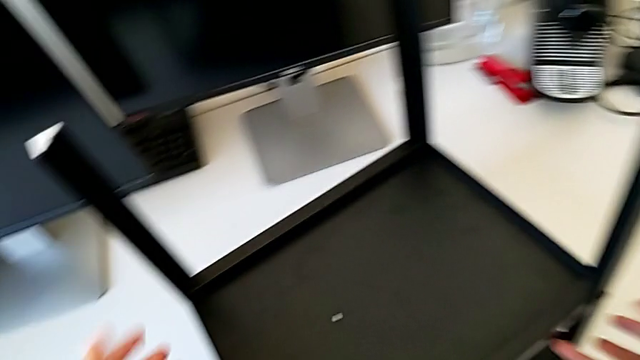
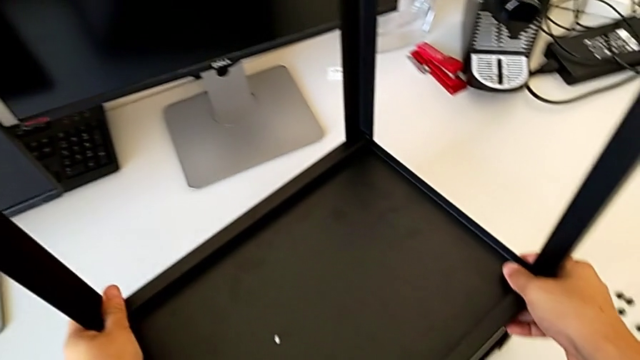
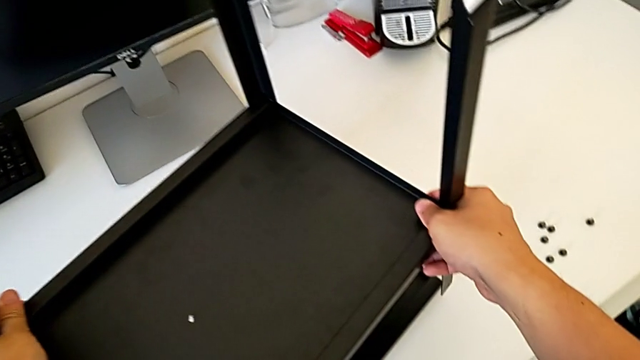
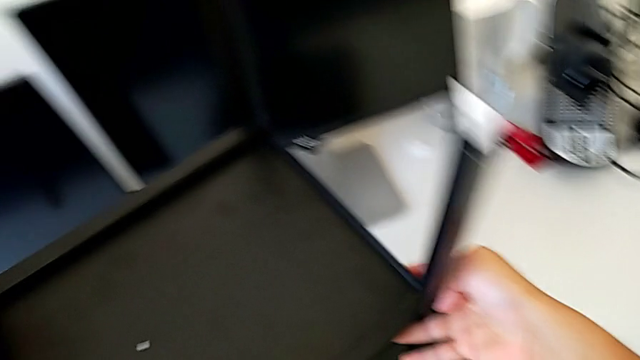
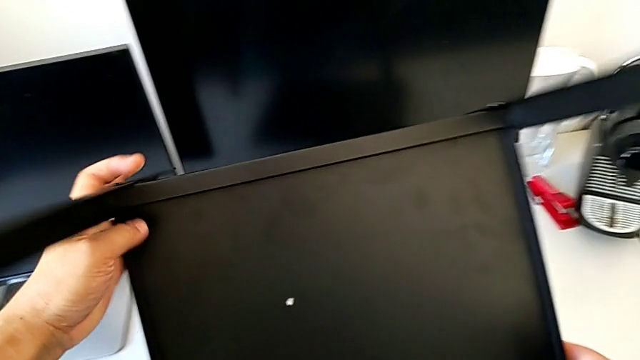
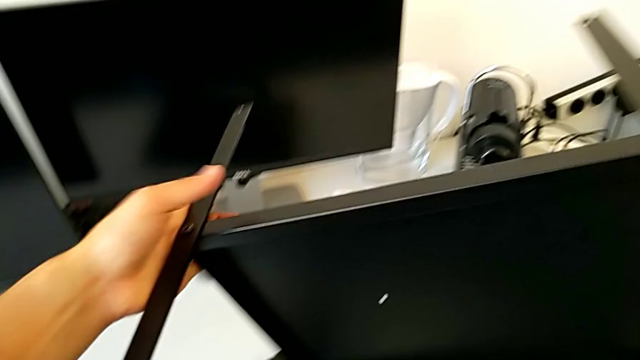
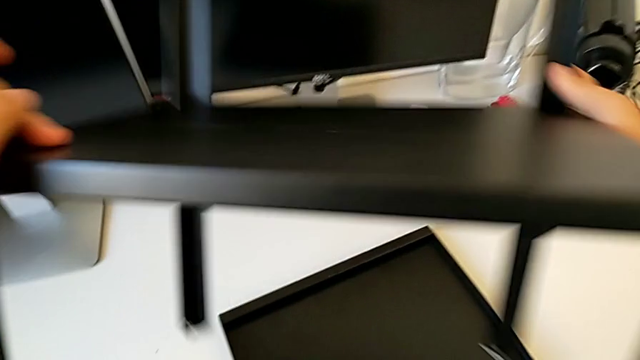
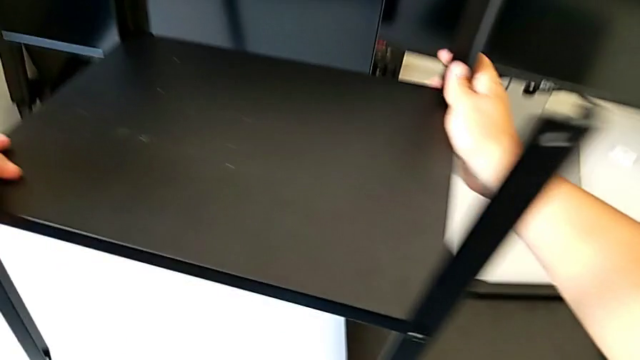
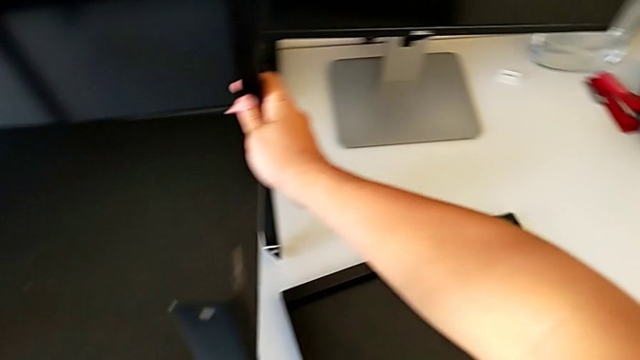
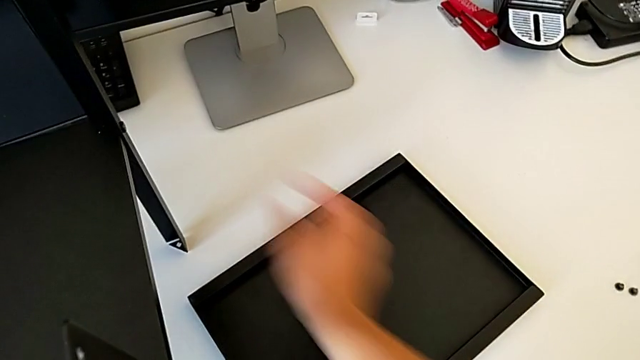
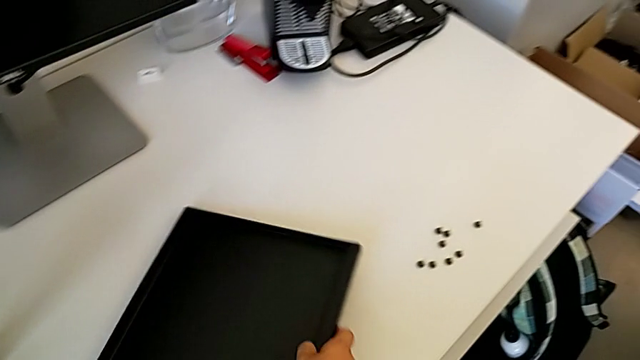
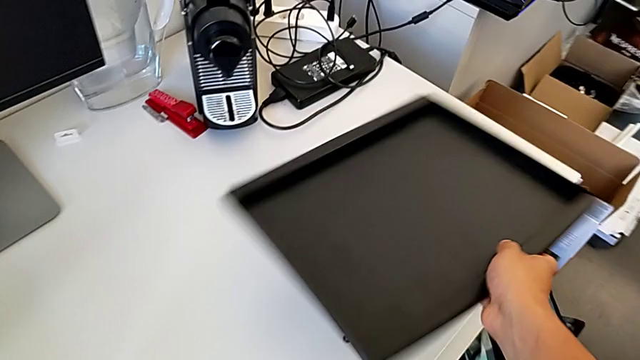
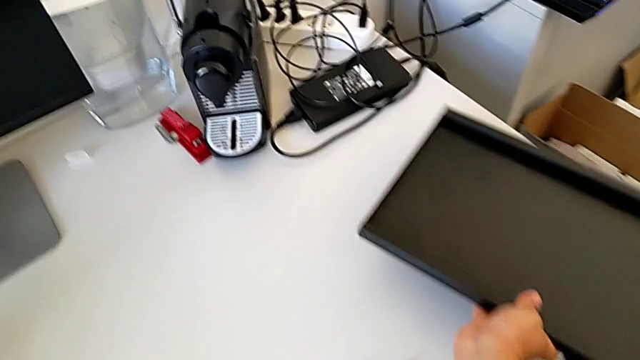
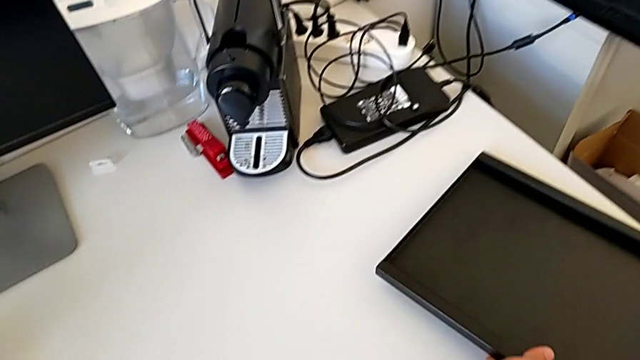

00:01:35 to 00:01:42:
The camera wearer is disassembling the top table. They disassemble the top tray, rotate the nightstand, place it, grab the top tray and place it.

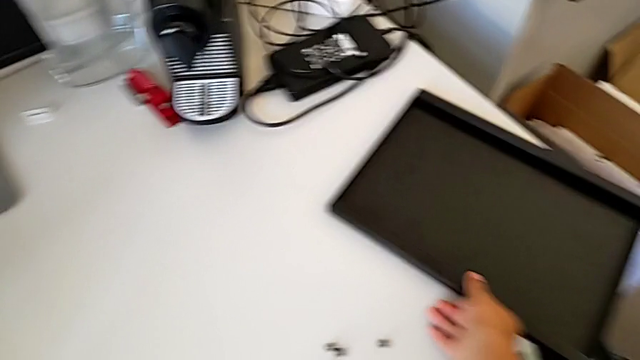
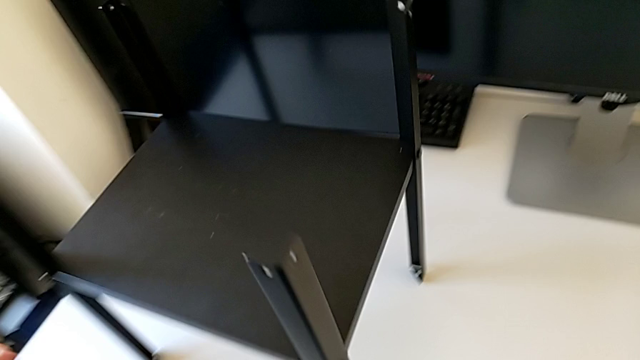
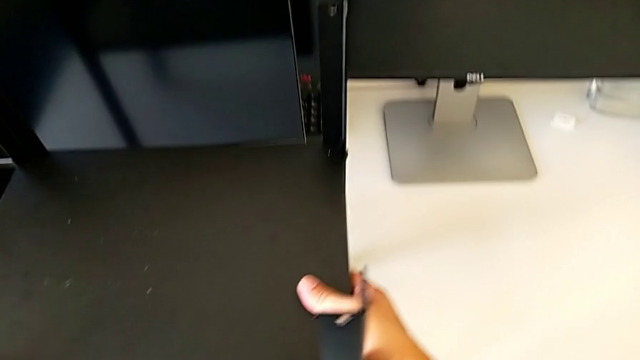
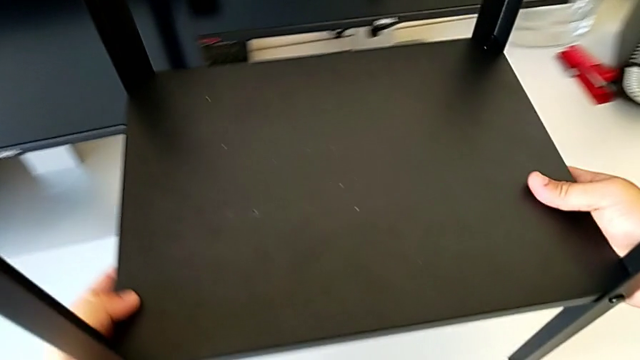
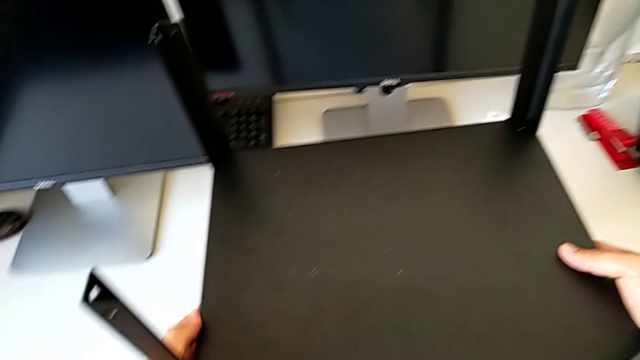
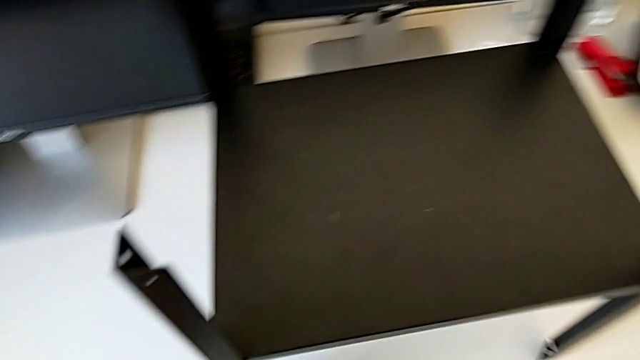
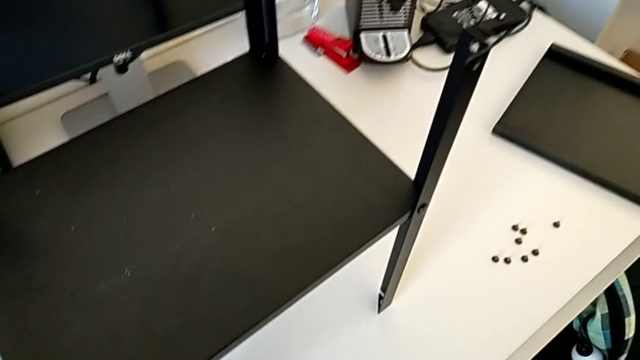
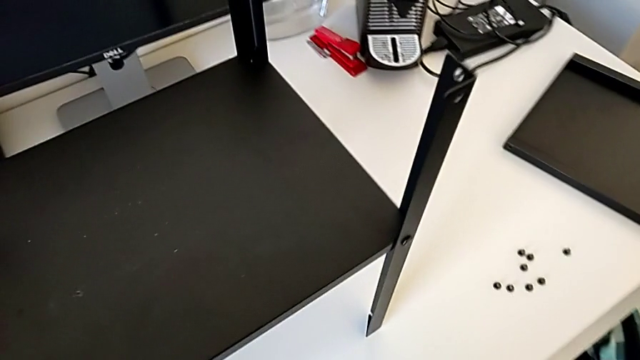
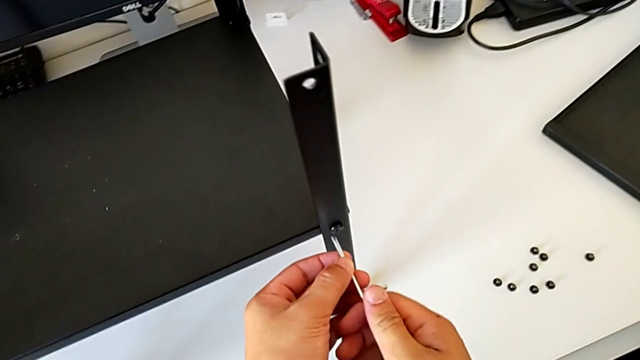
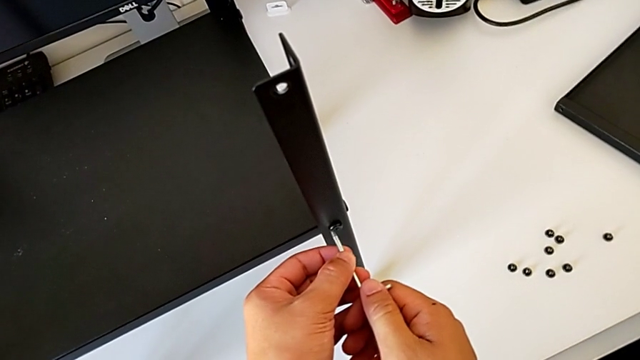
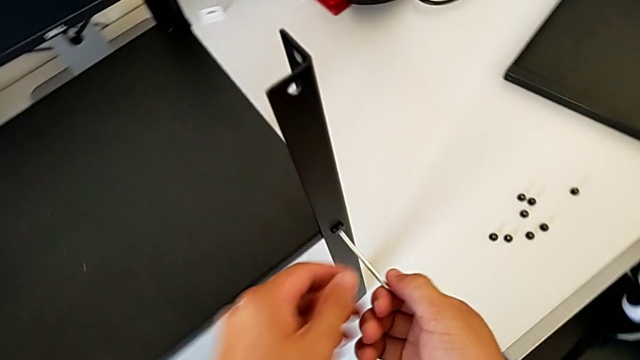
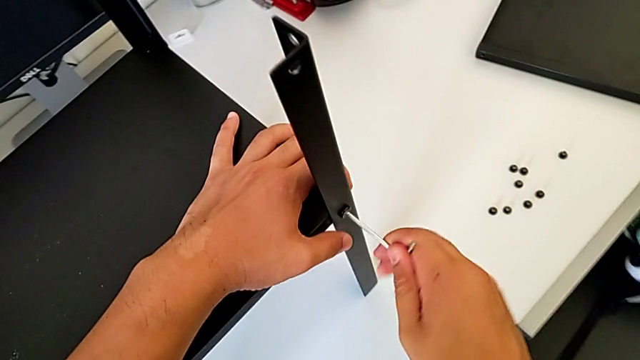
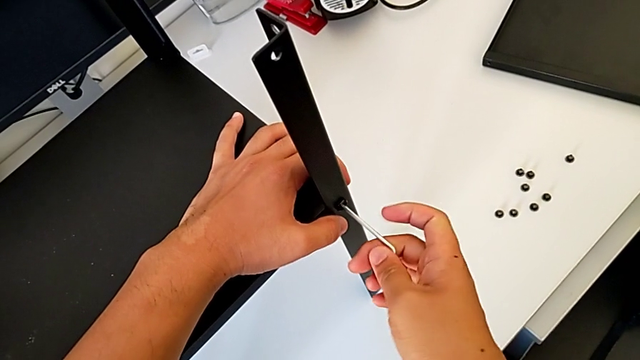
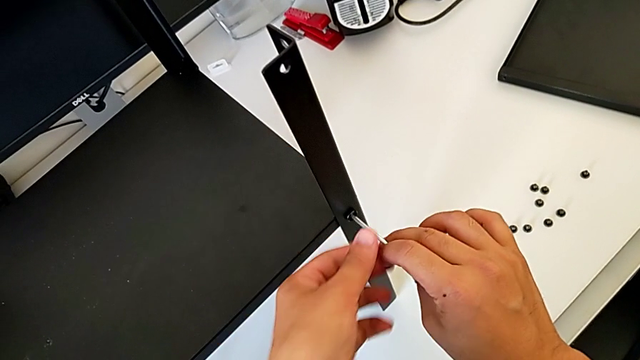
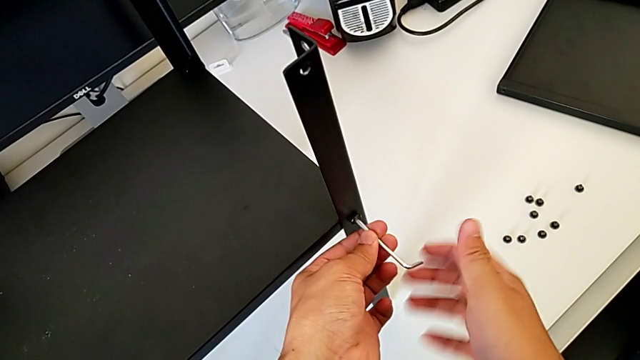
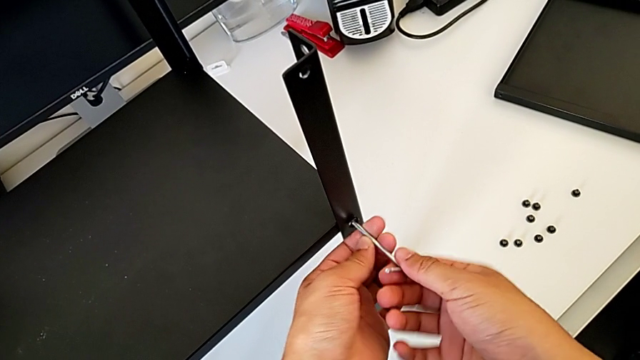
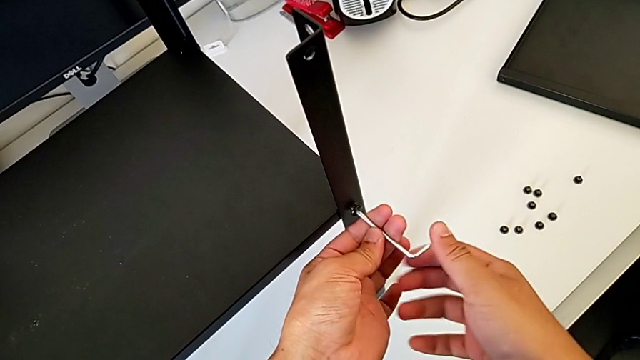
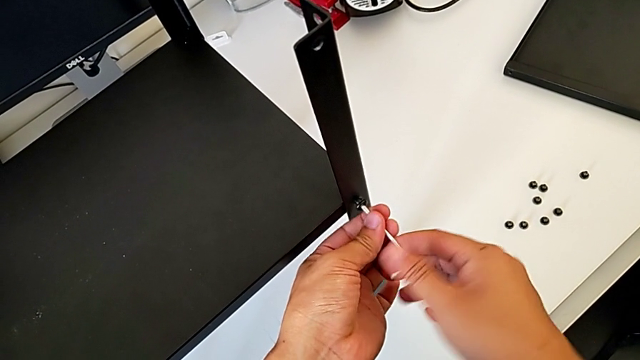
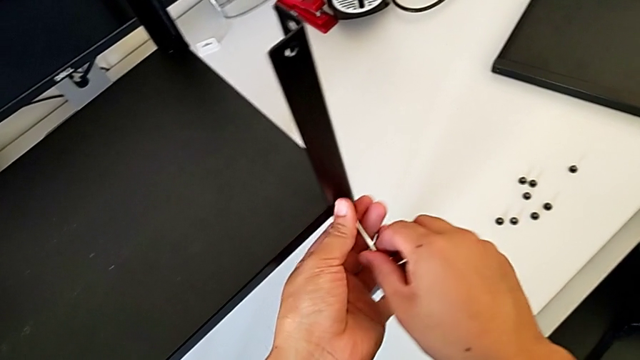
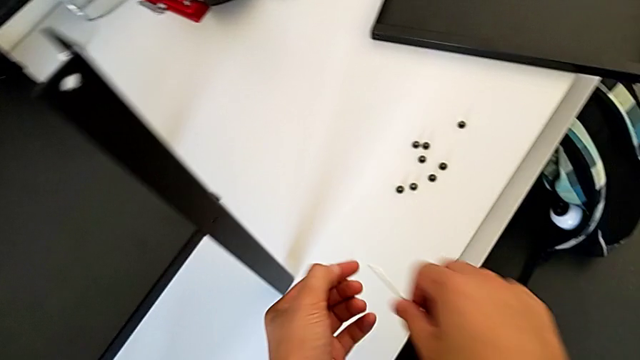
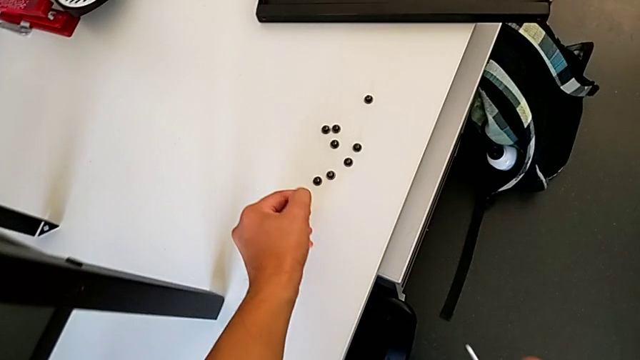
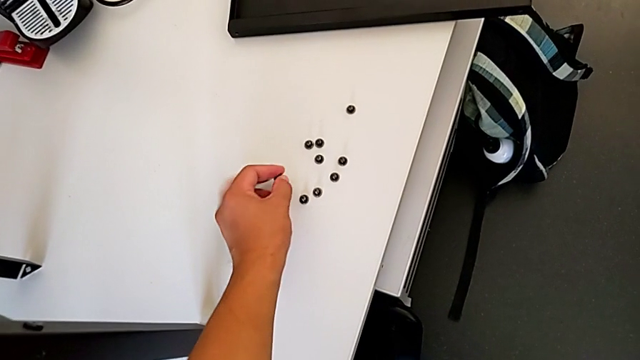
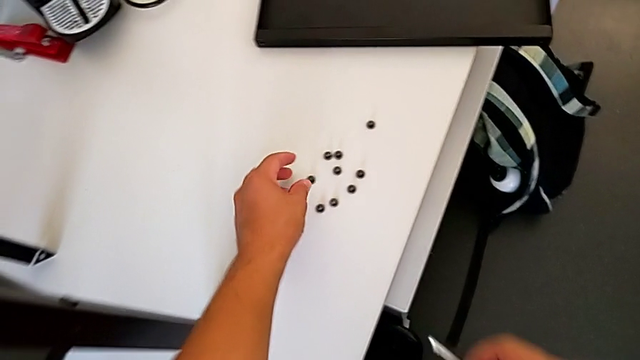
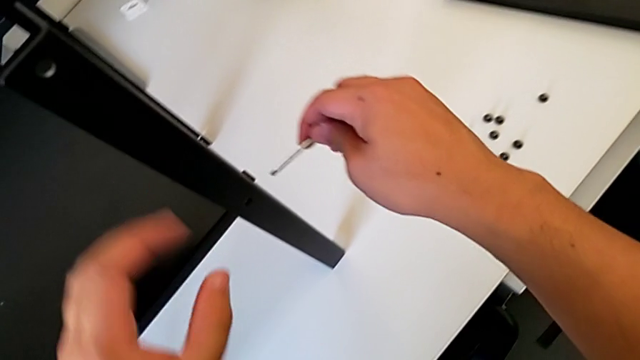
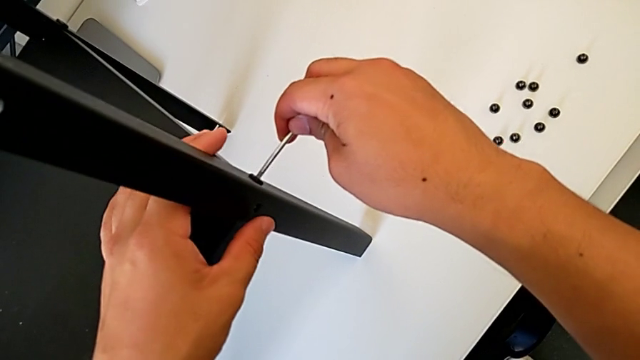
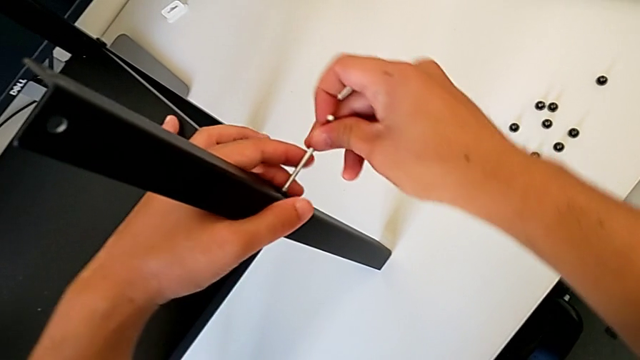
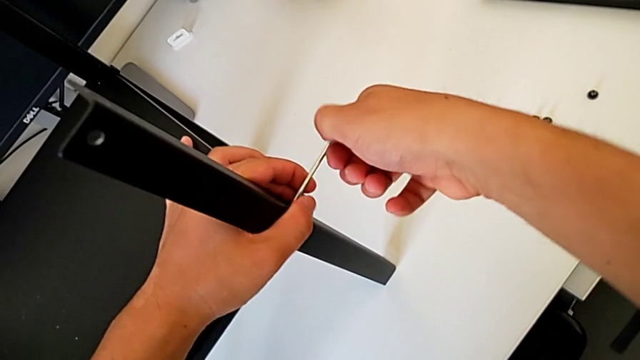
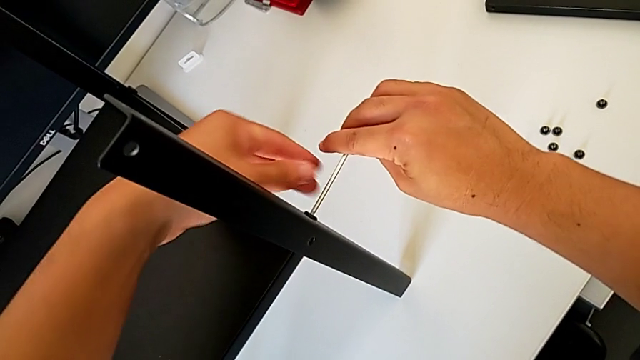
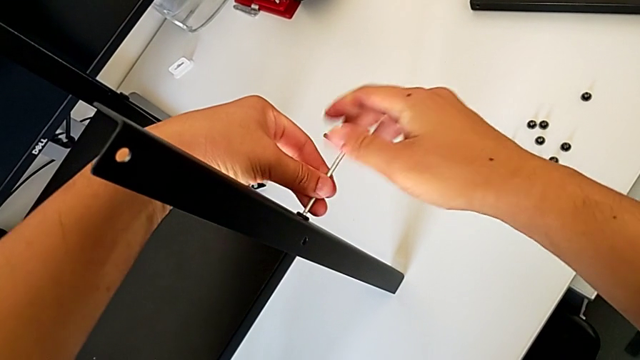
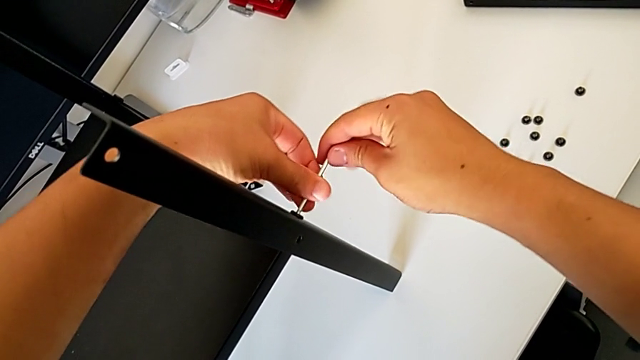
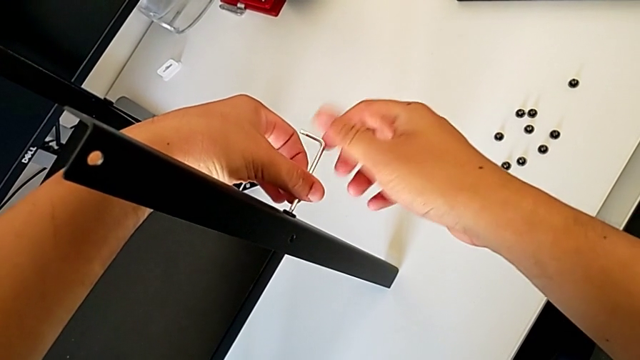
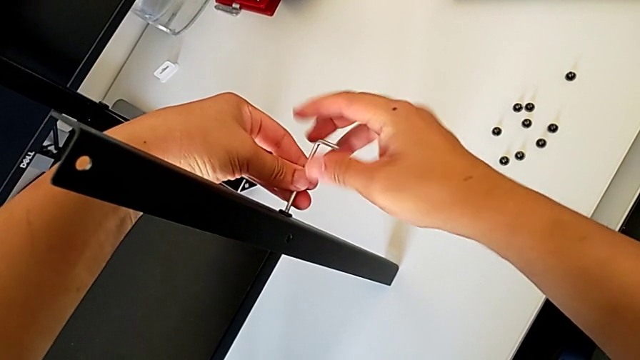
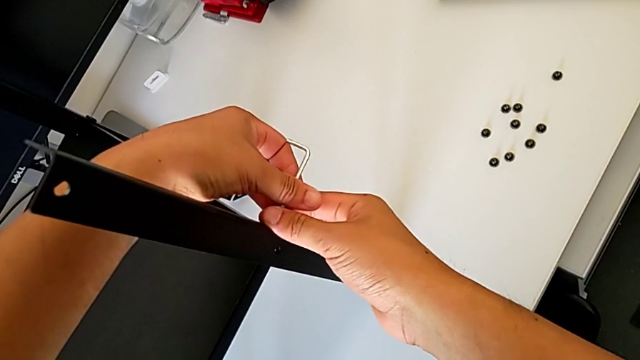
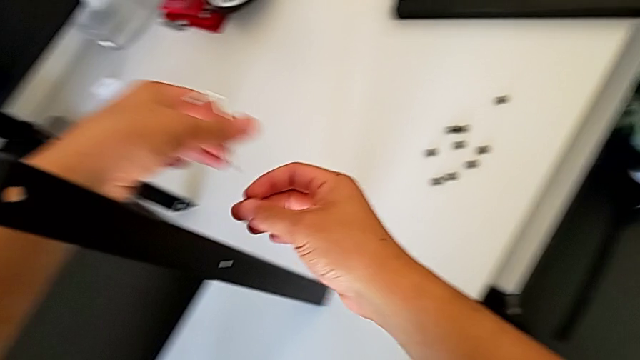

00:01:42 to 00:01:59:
The camera wearer is disassembling the first leg. They lift the nightstand, place it, grab the Allen wrench, approach the hex socket head, insert the Allen wrench, grab the nightstand and unscrew the hex socket head. They withdraw the Allen wrench, disassemble the hex socket head, place it, insert the Allen wrench, rotate it, withdraw it and disassemble the hex socket head.
